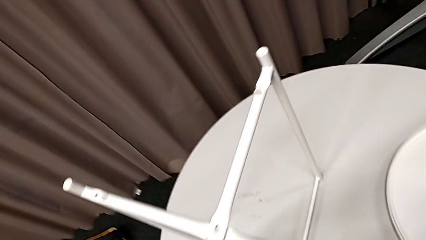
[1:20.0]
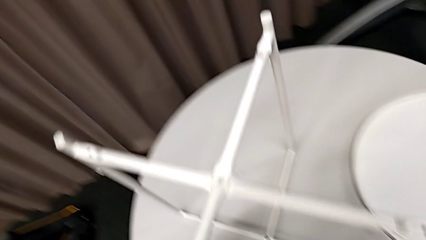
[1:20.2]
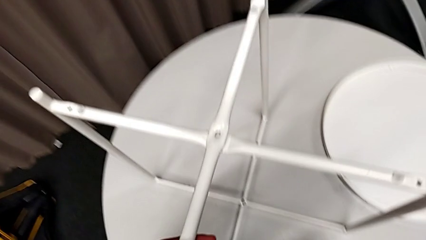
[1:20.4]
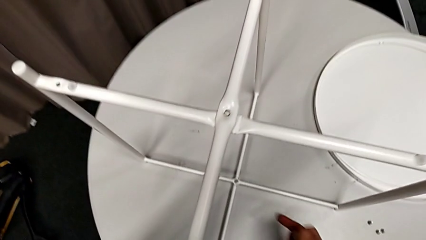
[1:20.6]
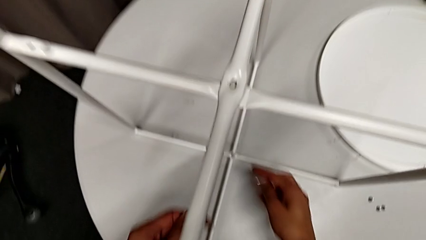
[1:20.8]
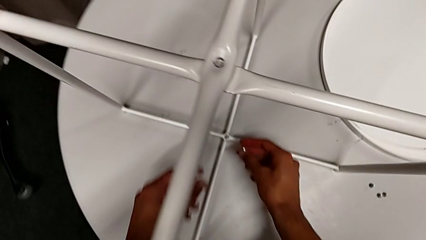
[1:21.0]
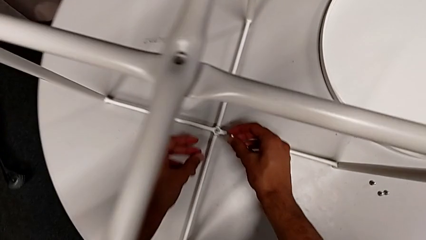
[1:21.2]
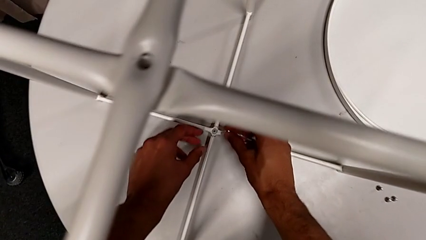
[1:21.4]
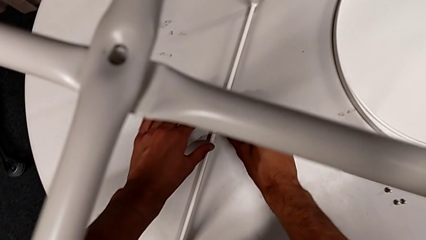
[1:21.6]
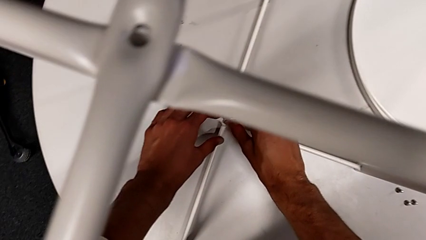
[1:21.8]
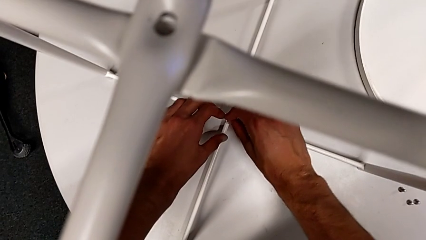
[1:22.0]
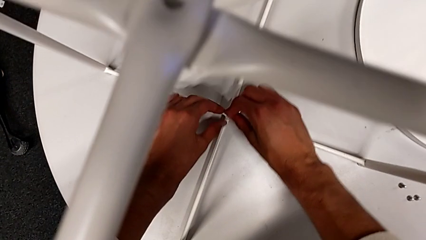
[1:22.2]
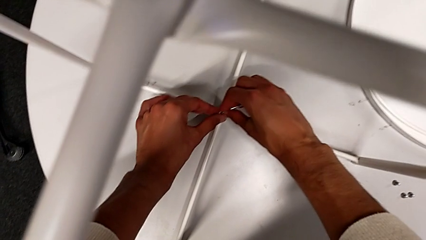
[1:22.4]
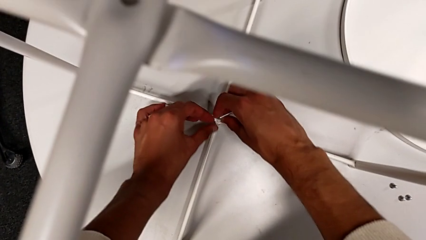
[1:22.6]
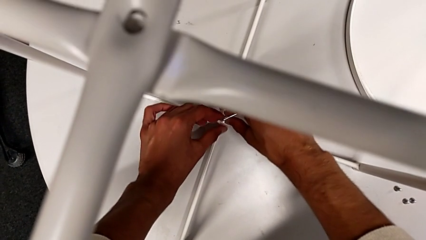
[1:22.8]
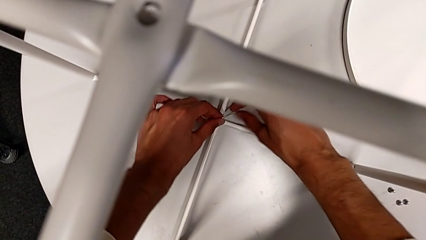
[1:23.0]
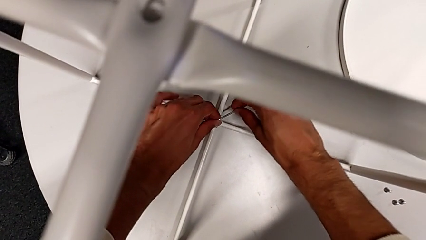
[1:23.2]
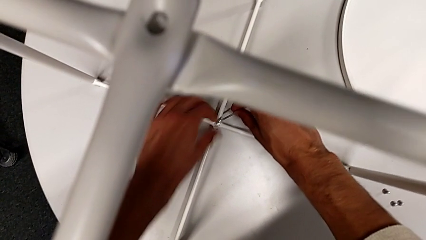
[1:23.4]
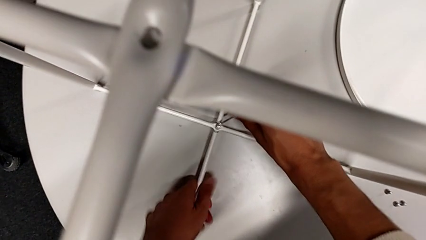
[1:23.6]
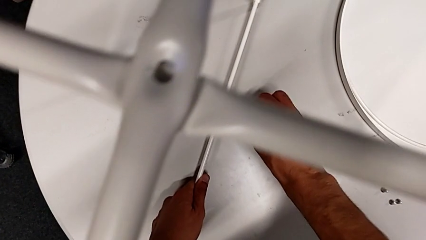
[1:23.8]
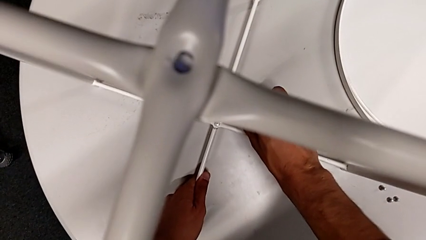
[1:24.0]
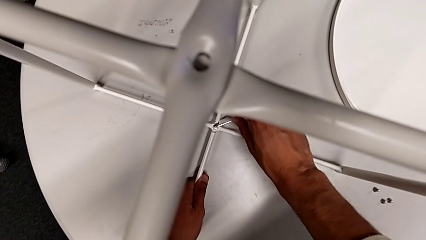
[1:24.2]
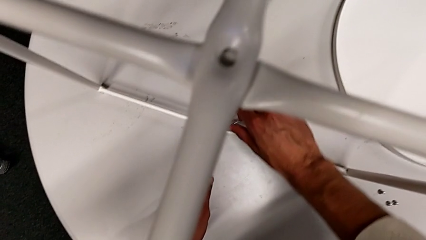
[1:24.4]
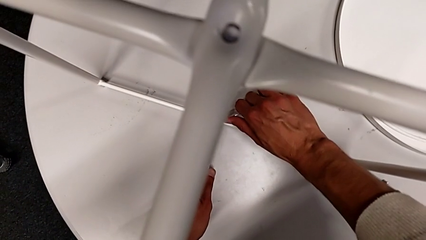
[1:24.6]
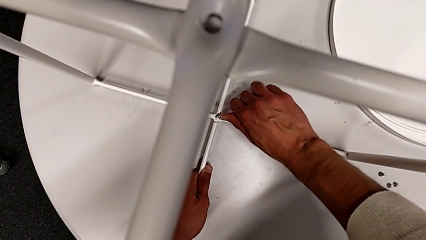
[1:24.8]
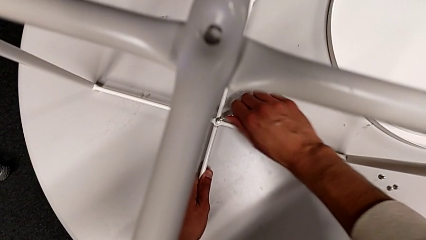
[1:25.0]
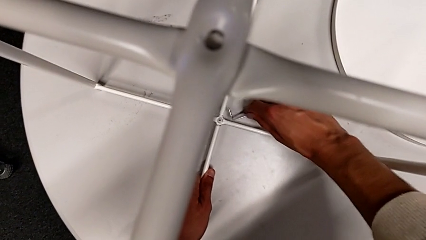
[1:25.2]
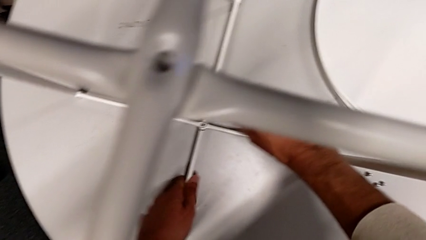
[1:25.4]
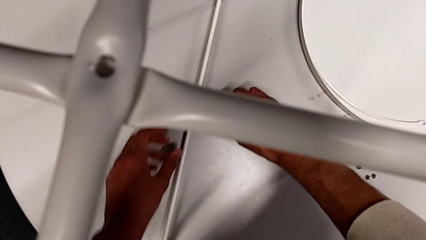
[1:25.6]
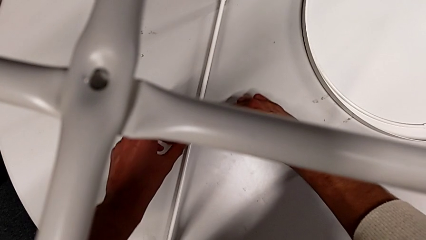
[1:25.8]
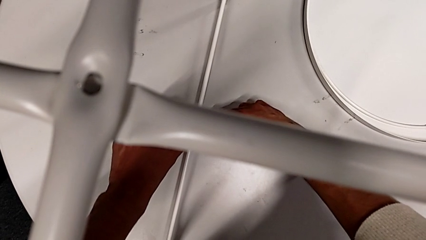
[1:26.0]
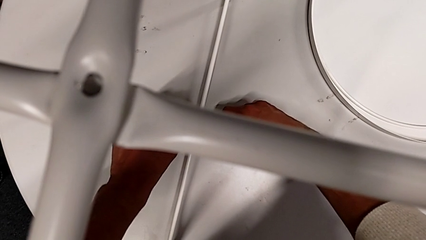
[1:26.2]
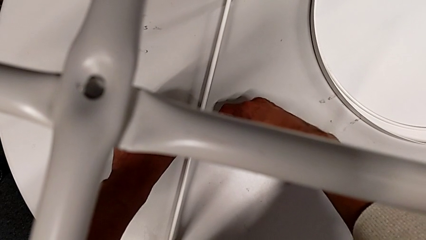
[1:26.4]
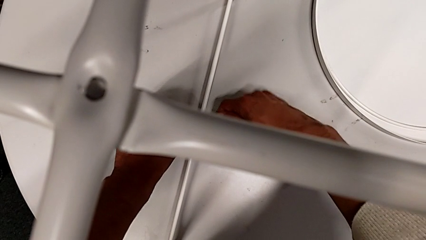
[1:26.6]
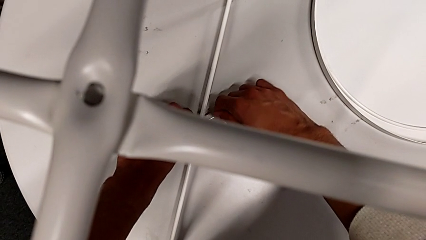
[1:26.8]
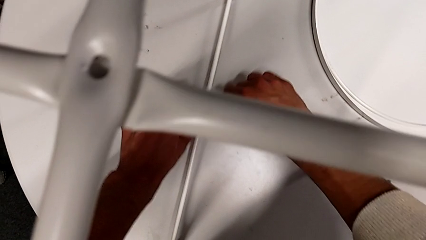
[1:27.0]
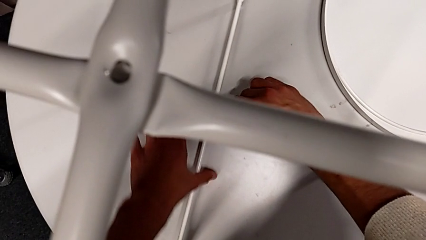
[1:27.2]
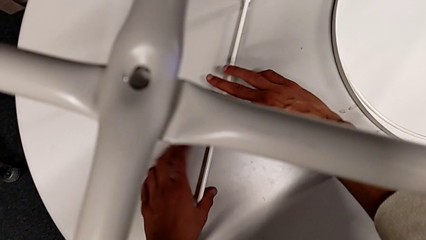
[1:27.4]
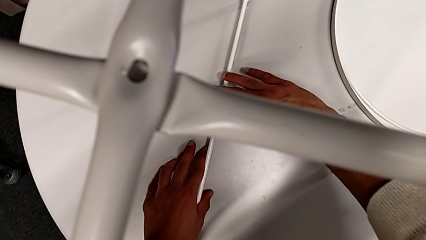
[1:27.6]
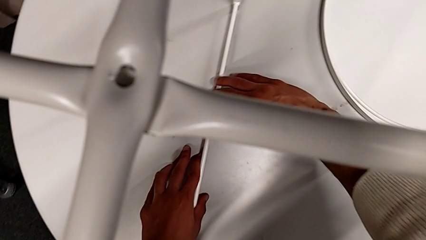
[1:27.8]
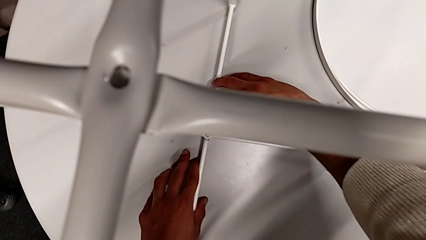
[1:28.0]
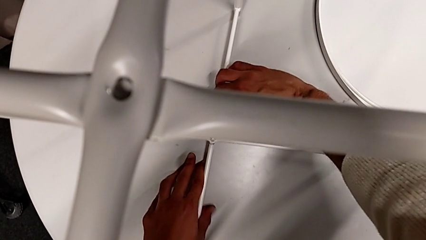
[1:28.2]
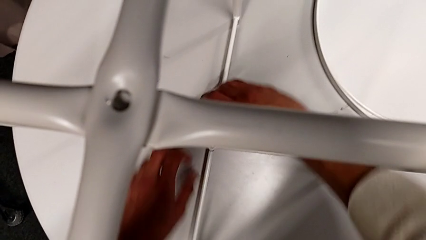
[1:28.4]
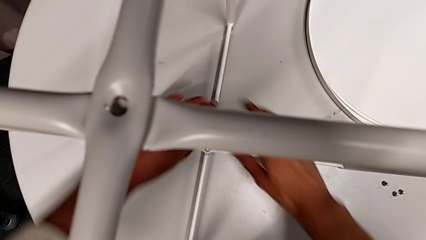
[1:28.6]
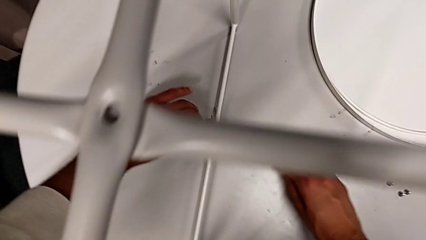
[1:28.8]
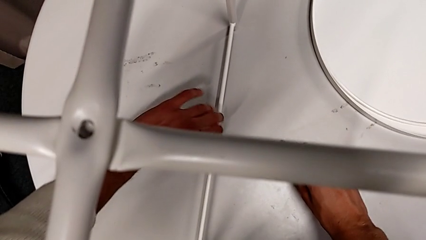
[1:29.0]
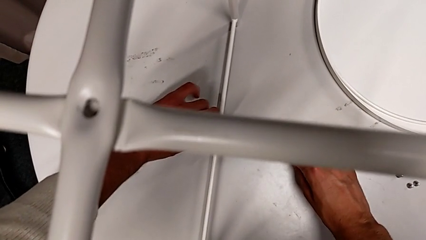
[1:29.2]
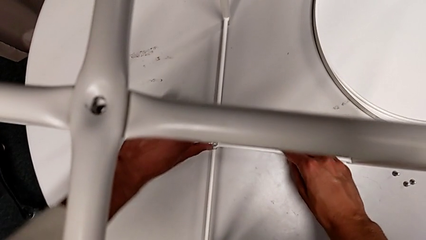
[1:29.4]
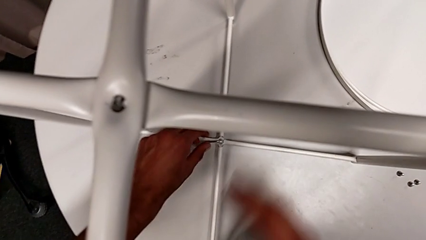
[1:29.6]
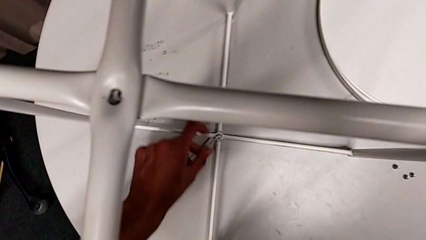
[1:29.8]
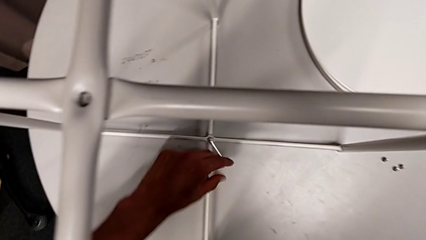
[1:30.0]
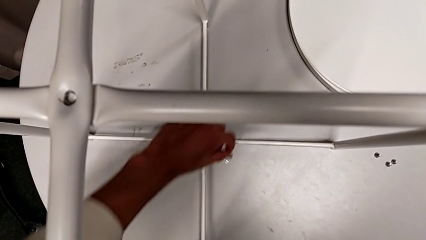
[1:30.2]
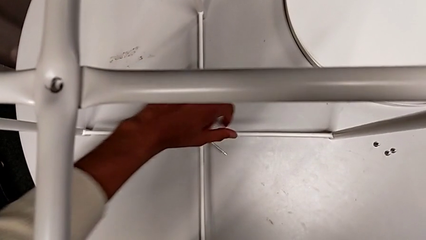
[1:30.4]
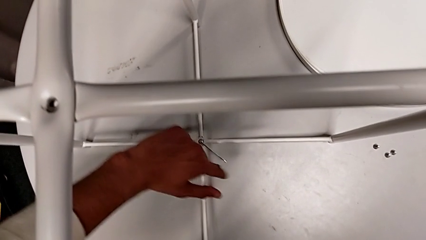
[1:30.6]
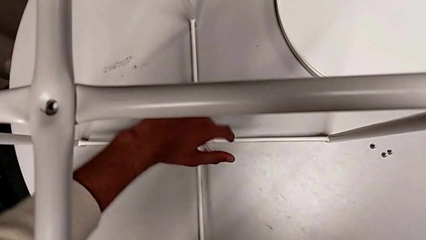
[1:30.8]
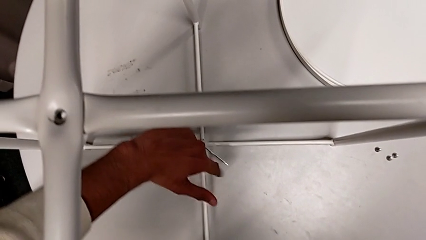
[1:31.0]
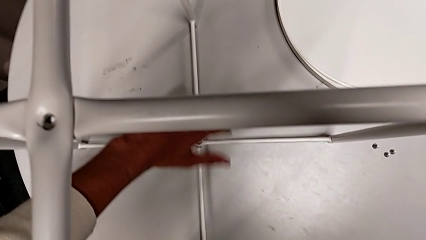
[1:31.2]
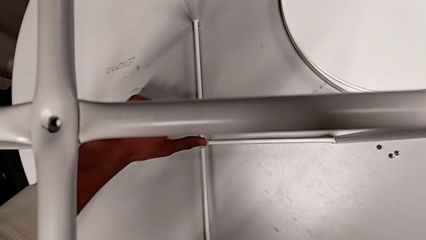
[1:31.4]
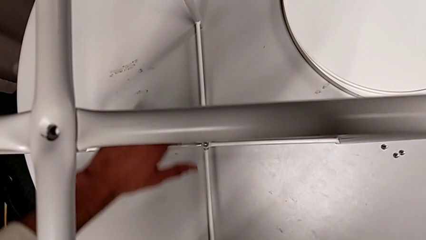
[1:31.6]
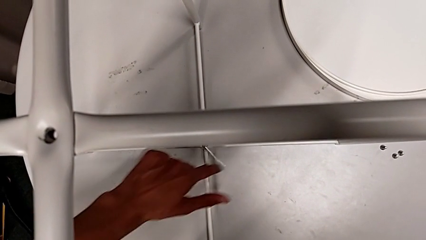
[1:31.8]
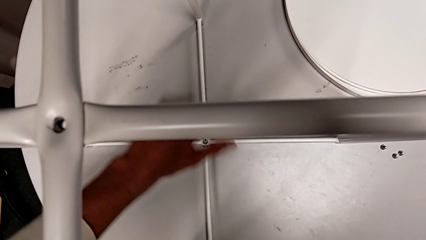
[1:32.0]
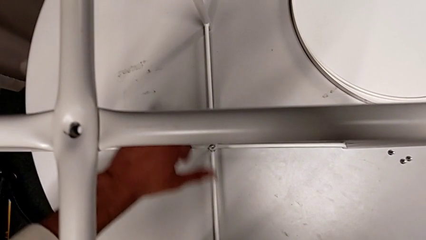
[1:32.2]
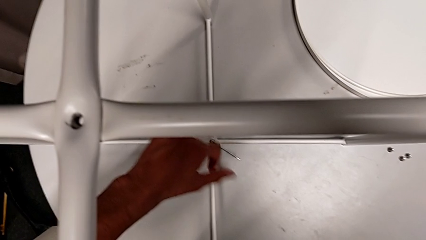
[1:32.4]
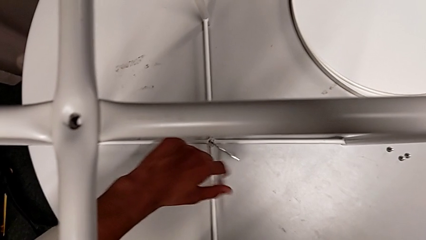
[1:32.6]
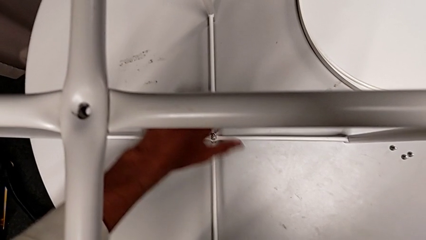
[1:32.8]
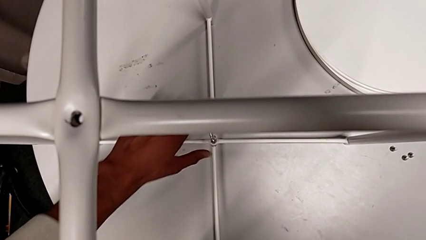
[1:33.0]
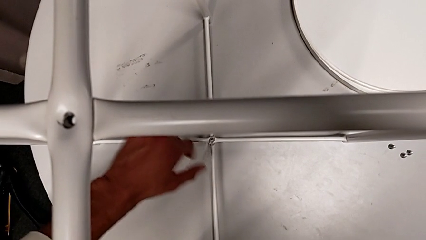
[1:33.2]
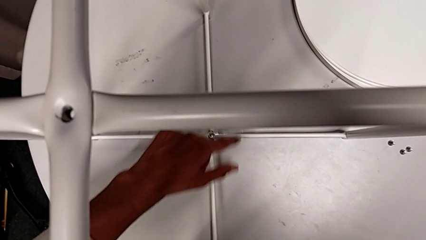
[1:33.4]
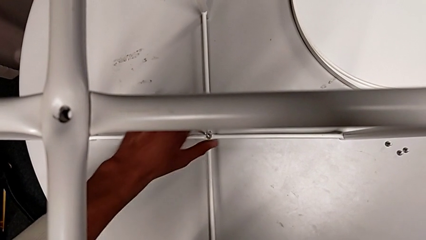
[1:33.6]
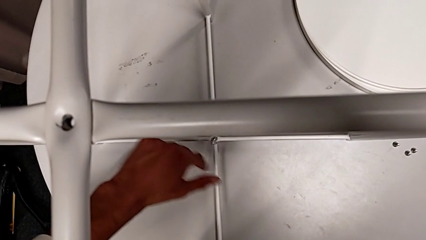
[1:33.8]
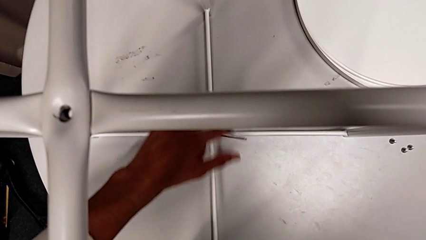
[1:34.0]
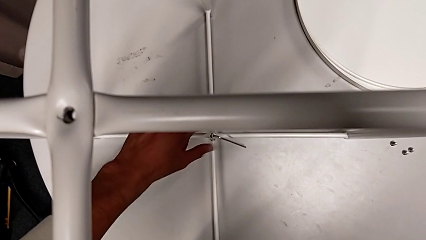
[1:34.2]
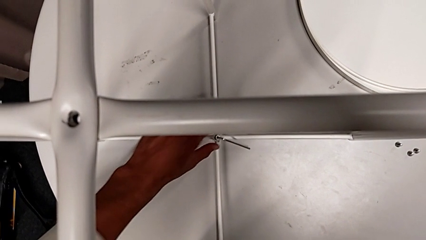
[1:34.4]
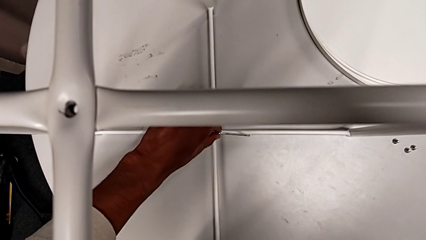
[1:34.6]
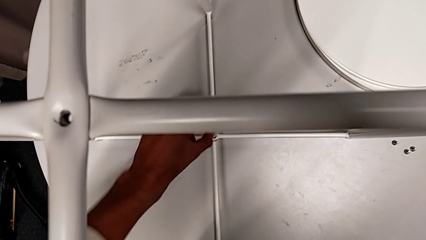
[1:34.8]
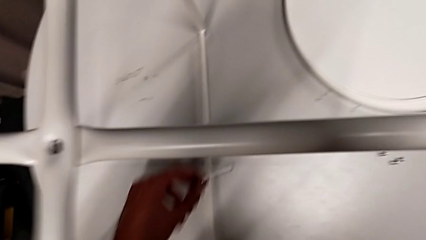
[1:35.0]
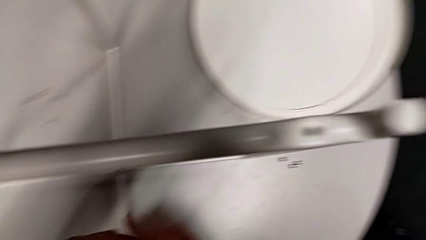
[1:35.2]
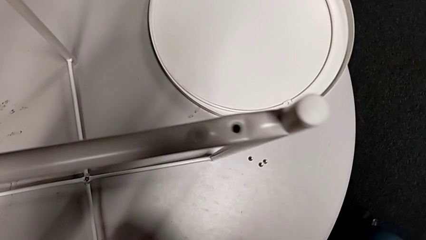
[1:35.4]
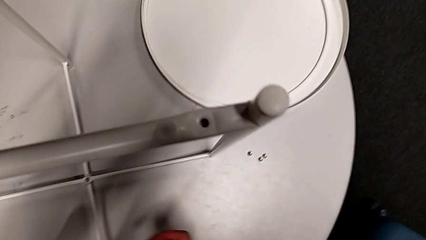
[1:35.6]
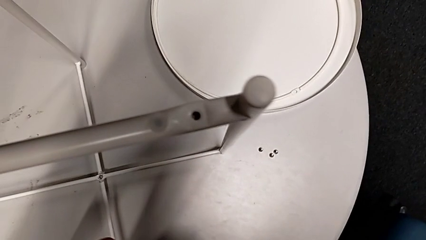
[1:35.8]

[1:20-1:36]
The camera wearer is unscrewing the bottom hex socket head of the legs. They insert the Allen wrench, unscrew the hex socket head, withdraw the Allen wrench with the left hand and disassemble the hex socket head with the left hand.
